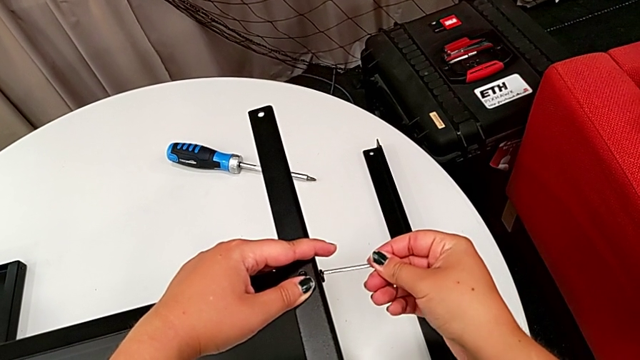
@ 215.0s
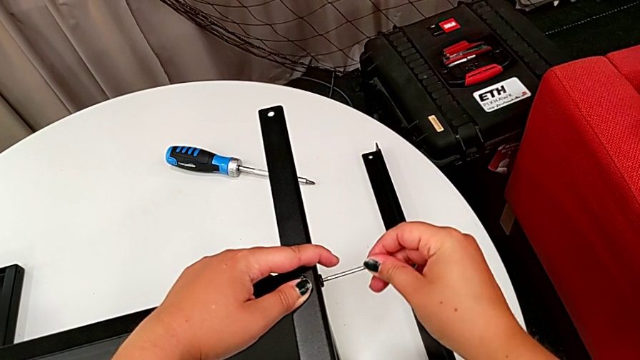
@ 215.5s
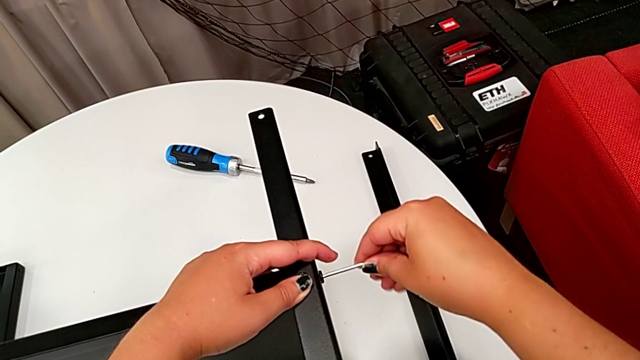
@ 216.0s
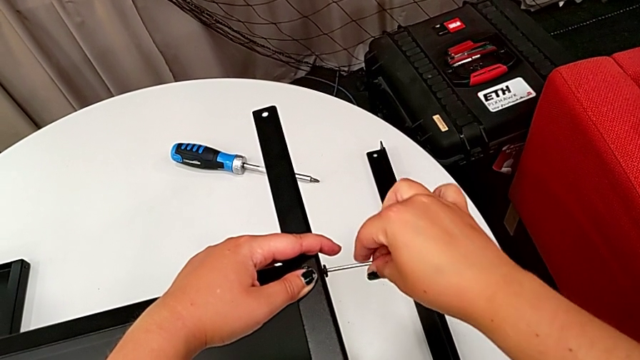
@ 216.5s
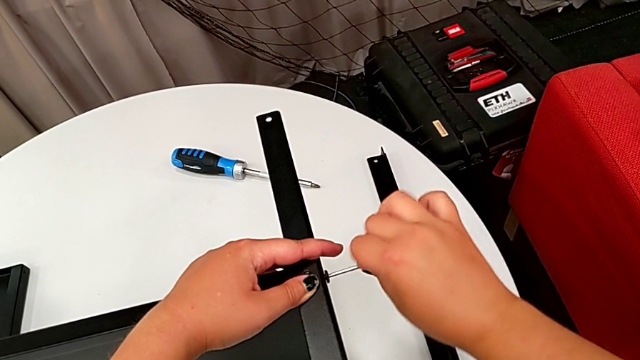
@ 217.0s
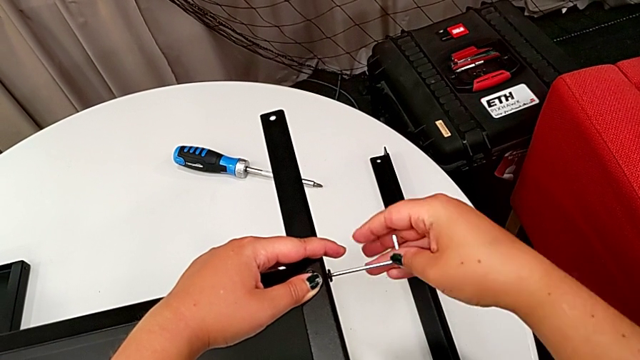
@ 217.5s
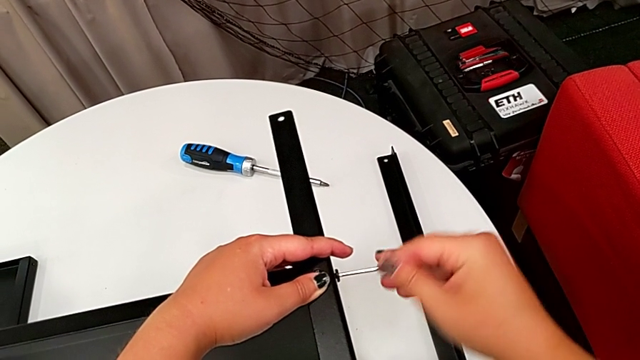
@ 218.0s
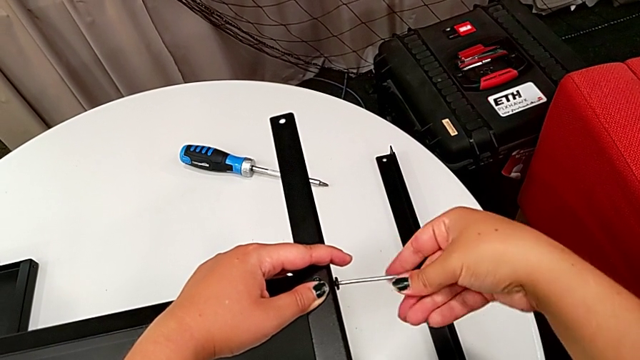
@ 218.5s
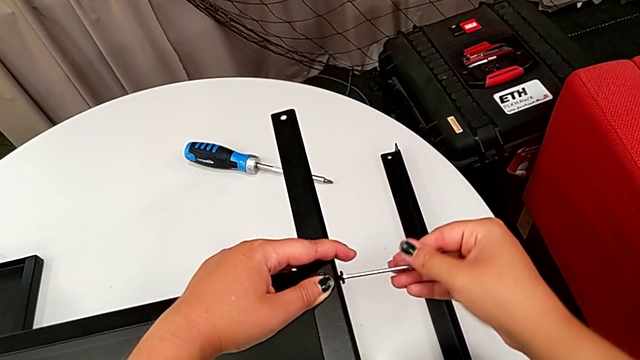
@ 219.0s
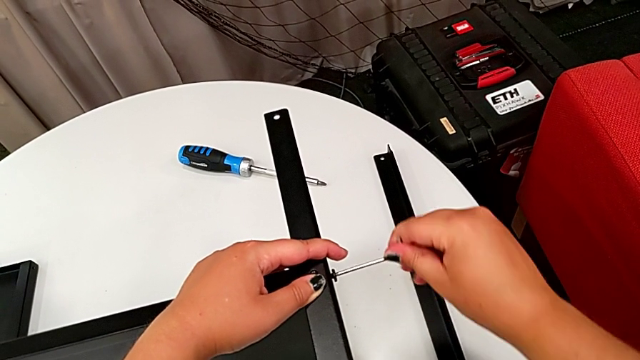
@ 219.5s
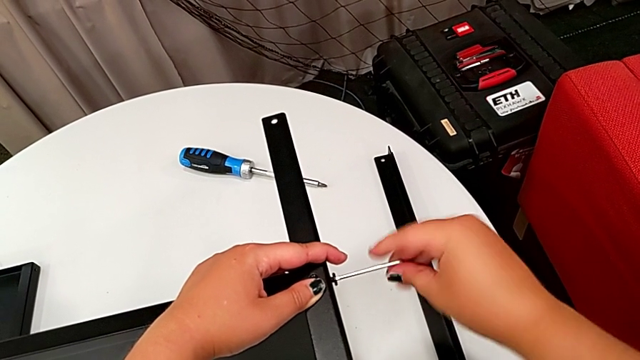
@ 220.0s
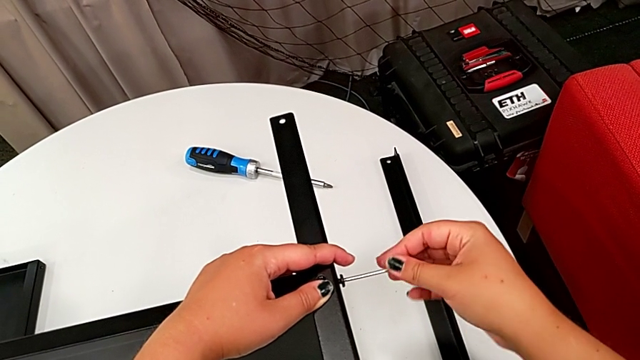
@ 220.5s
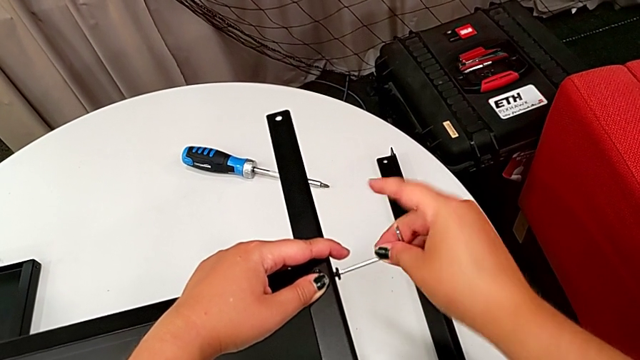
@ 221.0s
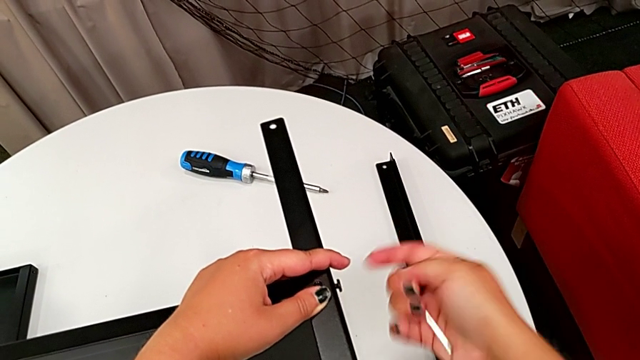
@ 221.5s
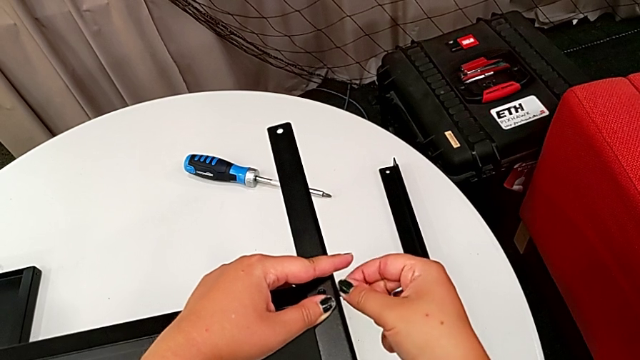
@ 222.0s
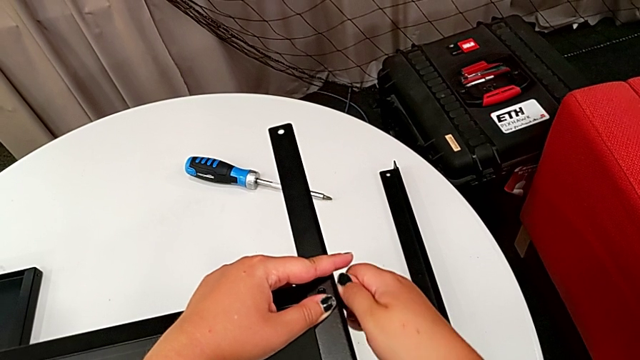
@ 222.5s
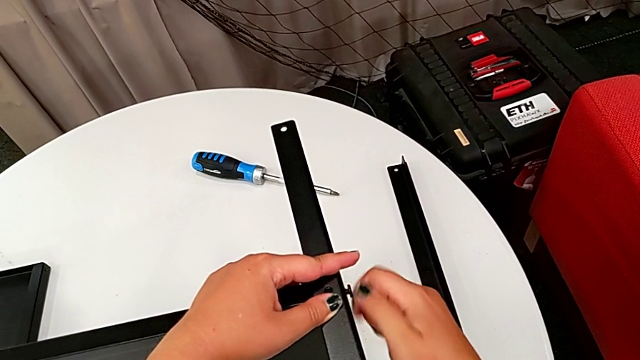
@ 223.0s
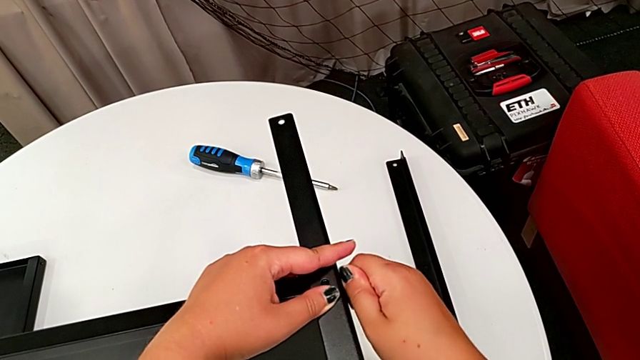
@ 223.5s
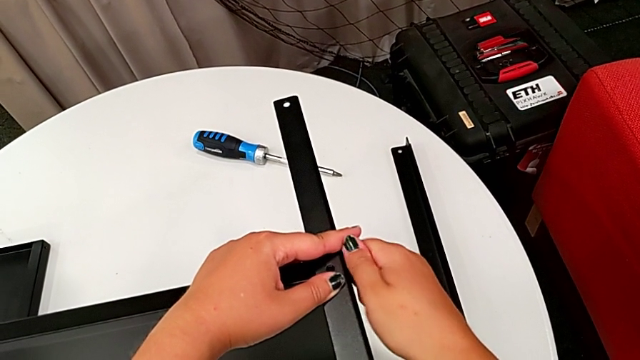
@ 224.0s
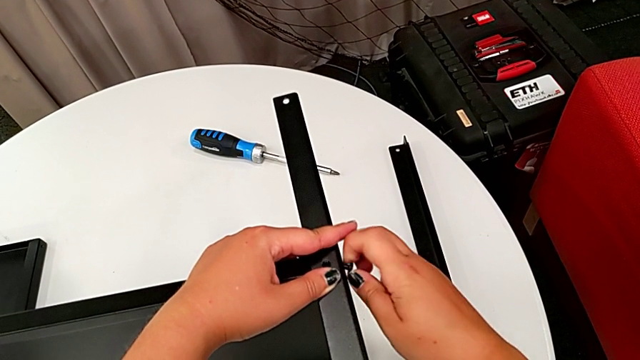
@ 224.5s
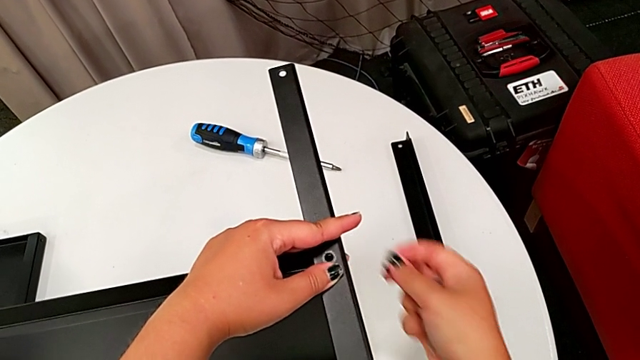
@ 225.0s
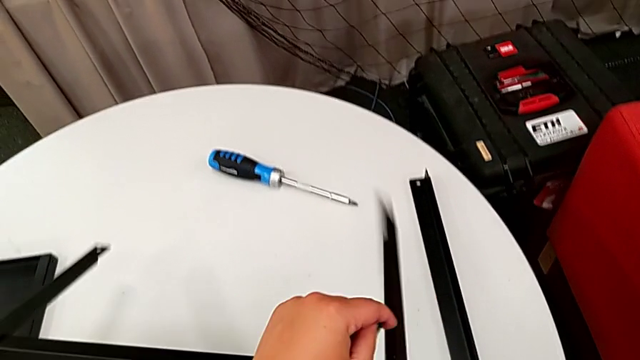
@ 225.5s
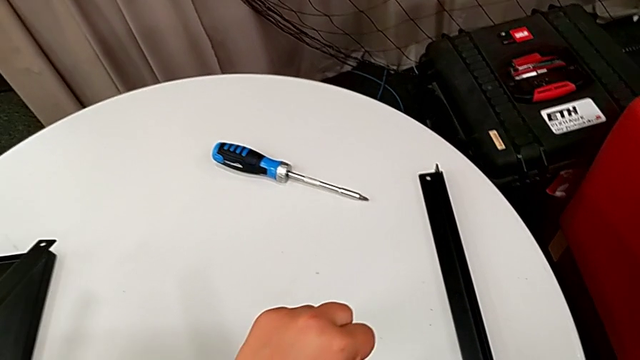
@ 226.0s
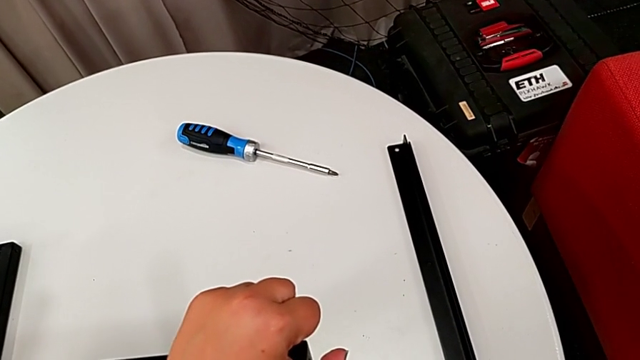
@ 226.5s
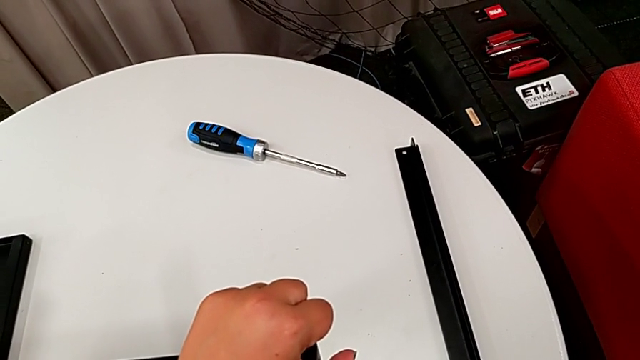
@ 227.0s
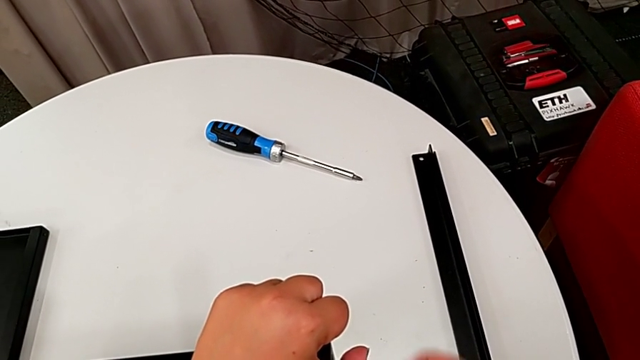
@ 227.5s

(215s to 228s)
The camera wearer is disassembling the third leg. They insert the Allen wrench, unscrew the hex socket head, withdraw the Allen wrench, unscrew the hex socket head, disassemble it and wrongly drop the leg.

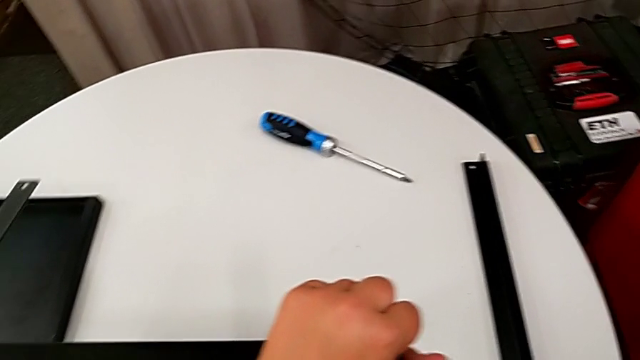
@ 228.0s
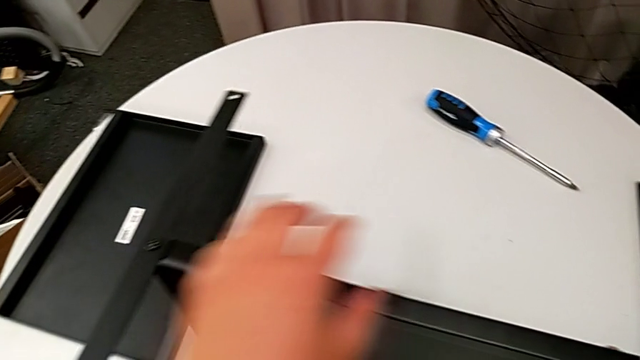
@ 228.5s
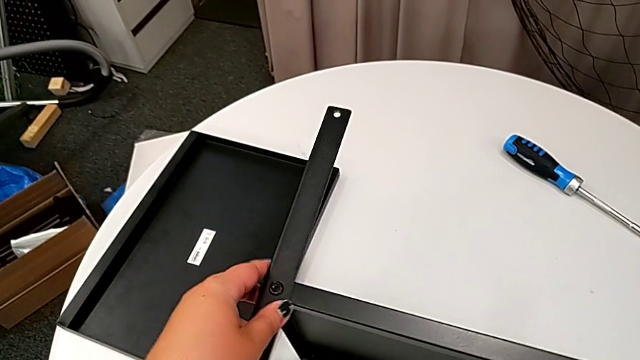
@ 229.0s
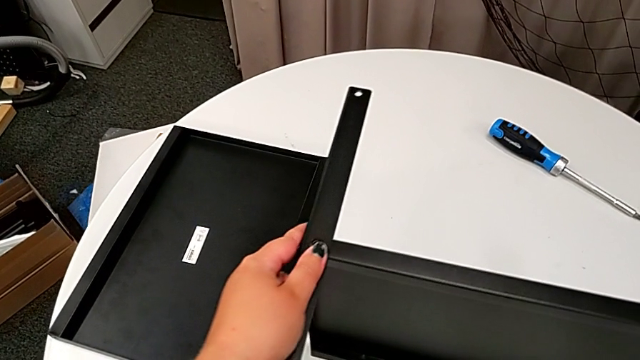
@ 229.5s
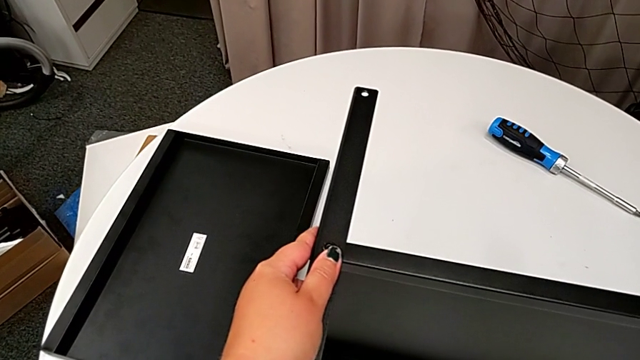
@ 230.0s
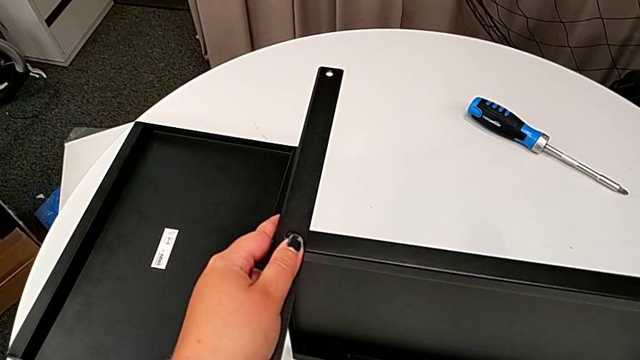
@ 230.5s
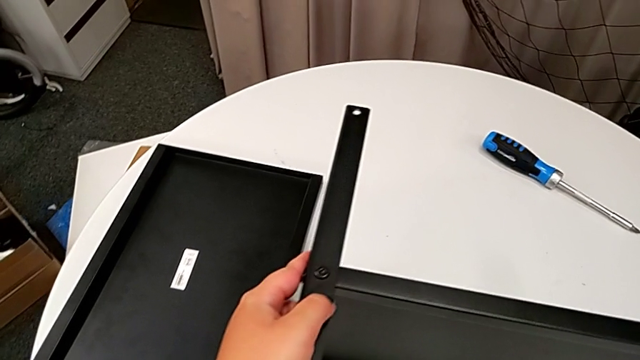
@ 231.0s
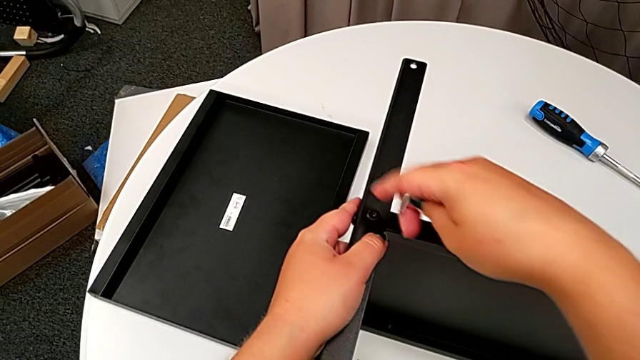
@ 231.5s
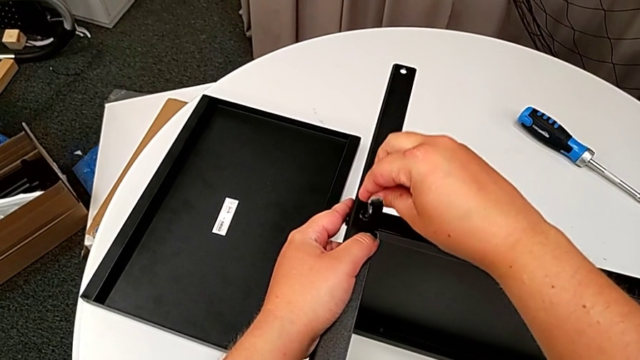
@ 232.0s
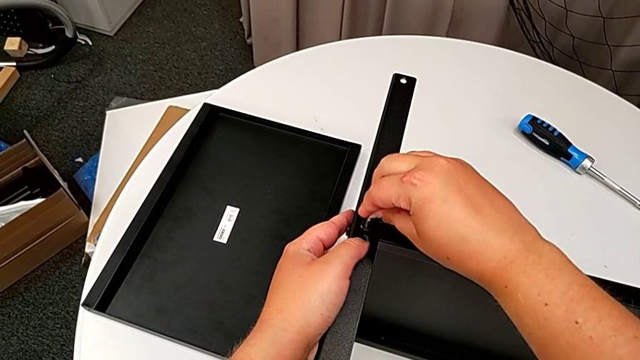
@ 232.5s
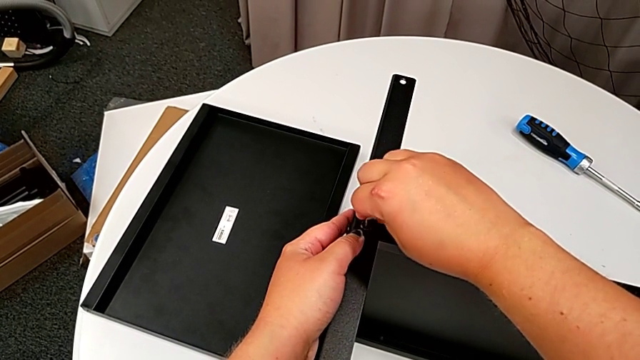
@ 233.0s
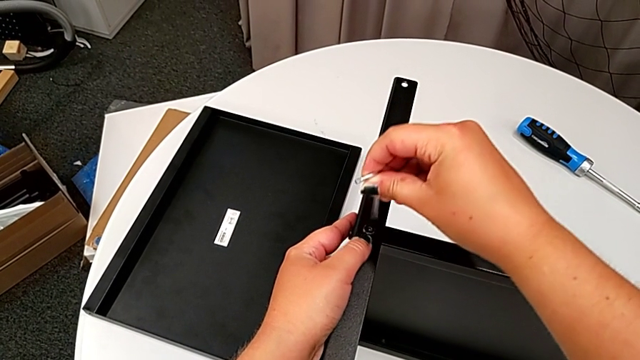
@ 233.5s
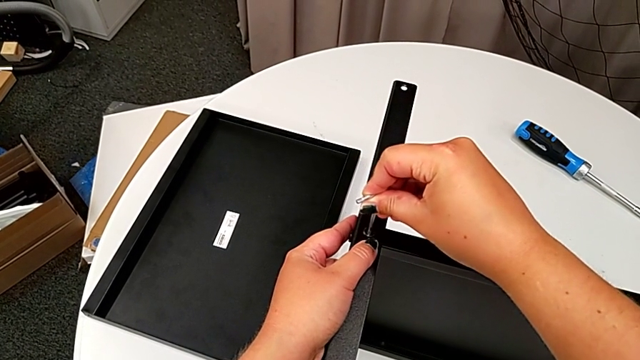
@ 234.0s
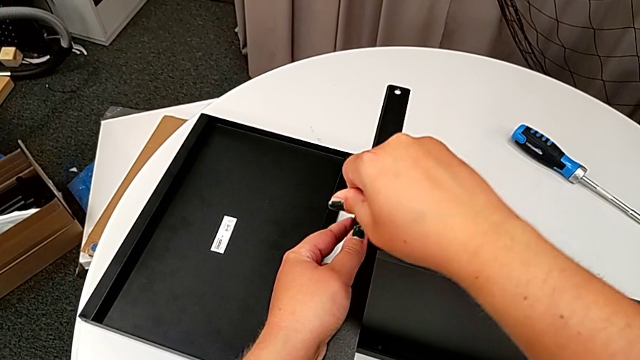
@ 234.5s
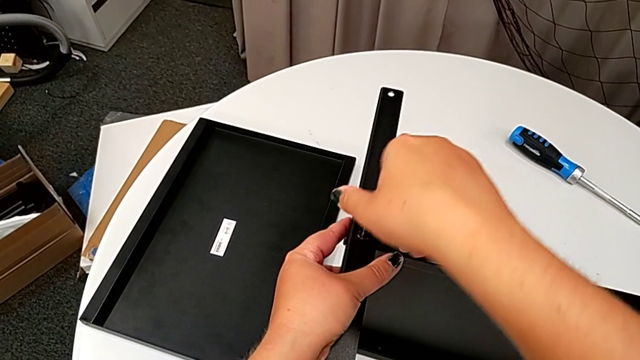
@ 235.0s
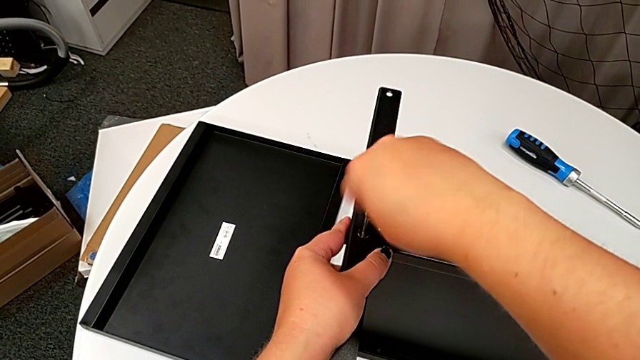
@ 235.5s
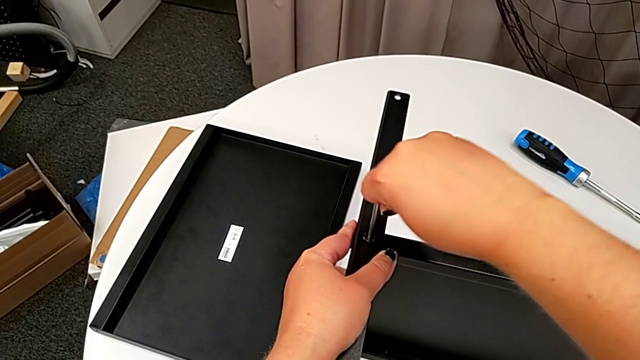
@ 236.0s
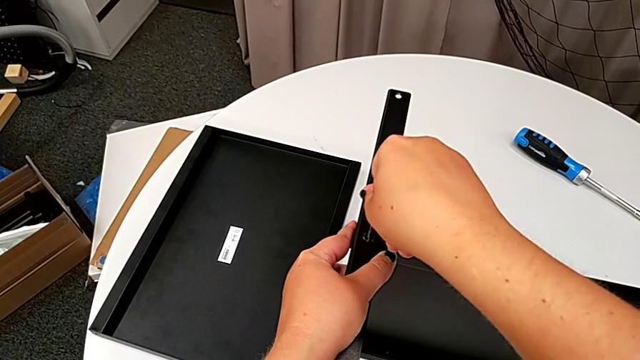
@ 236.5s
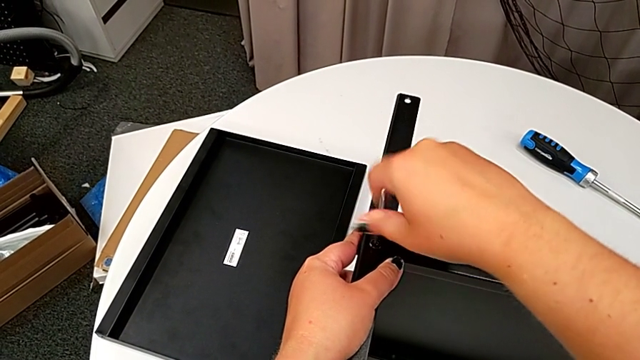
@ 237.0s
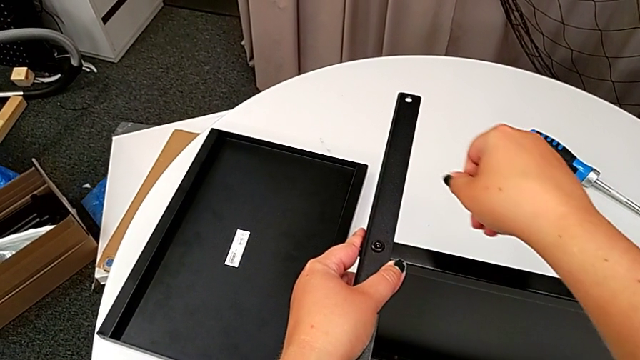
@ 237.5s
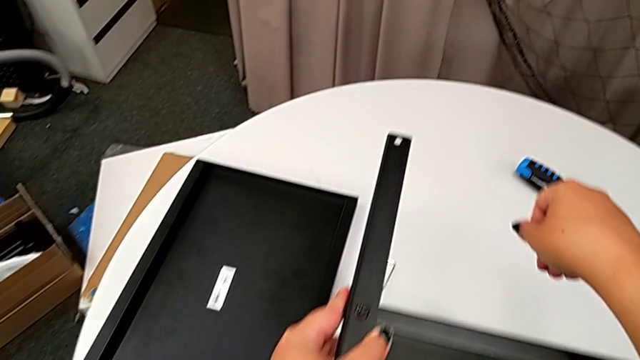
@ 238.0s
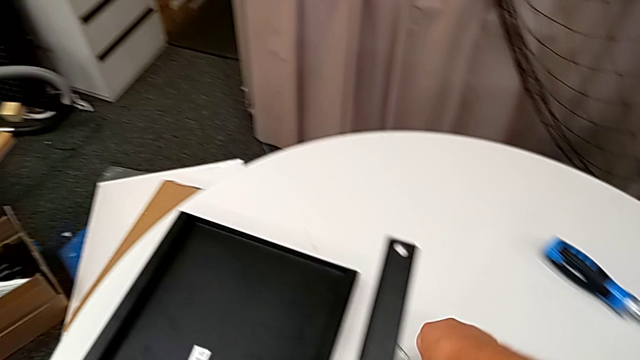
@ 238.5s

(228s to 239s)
The camera wearer is disassembling the fourth leg. They grab the leg, grab the Allen wrench, insert it and unscrew the hex socket head. They wrongly drop the Allen wrench and grab it.
